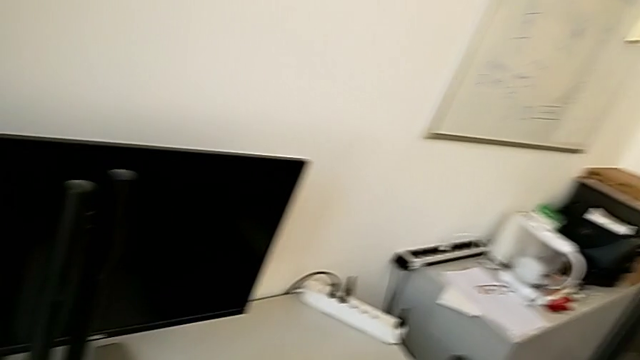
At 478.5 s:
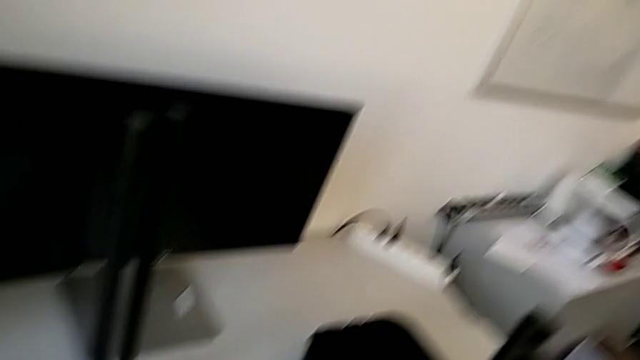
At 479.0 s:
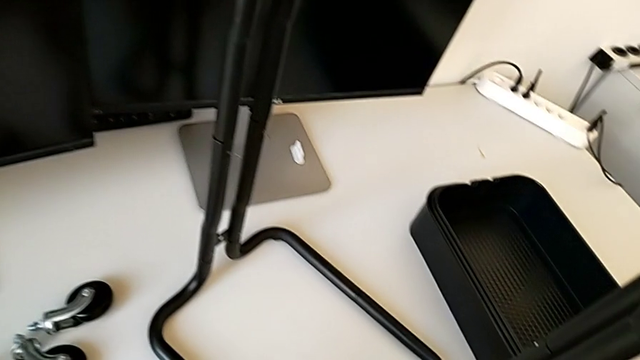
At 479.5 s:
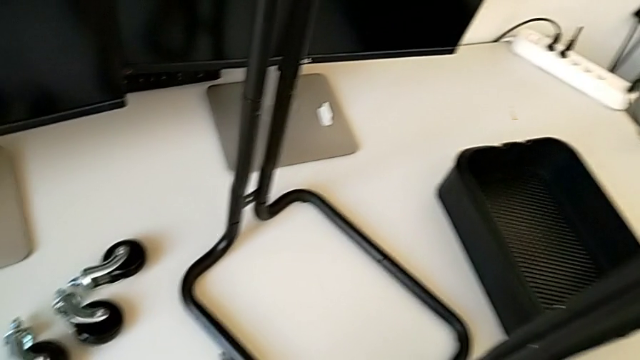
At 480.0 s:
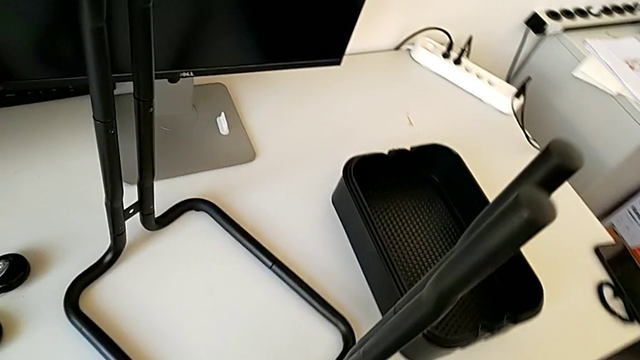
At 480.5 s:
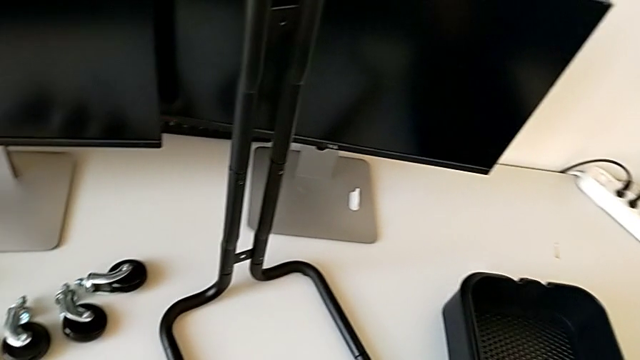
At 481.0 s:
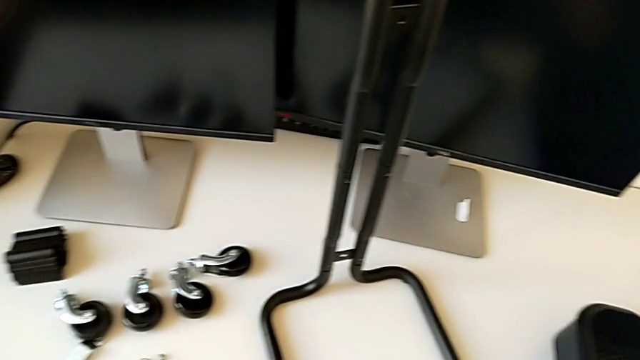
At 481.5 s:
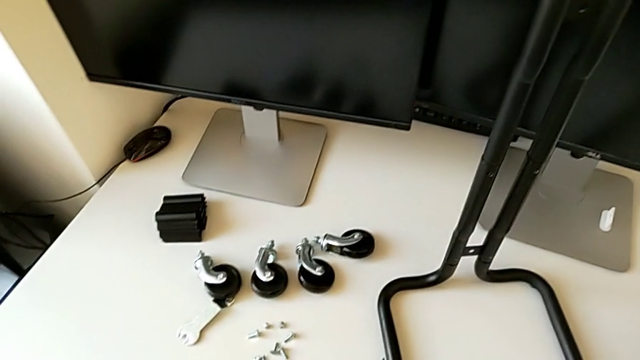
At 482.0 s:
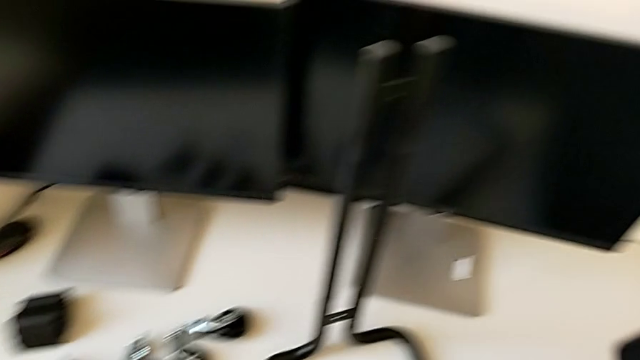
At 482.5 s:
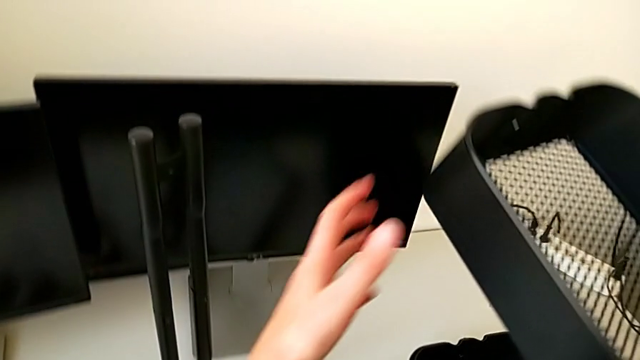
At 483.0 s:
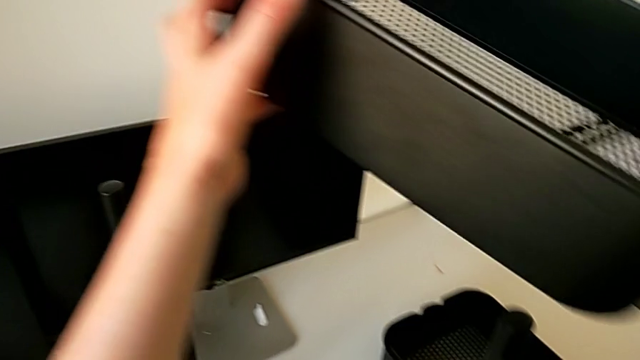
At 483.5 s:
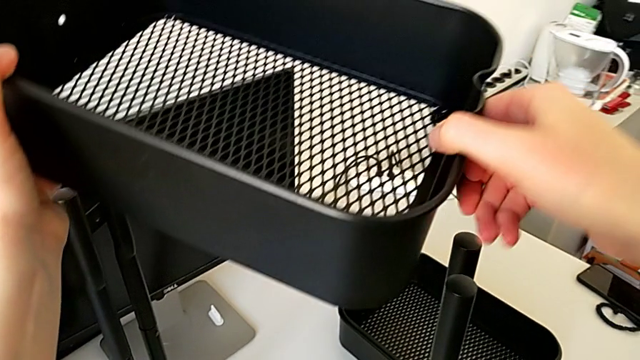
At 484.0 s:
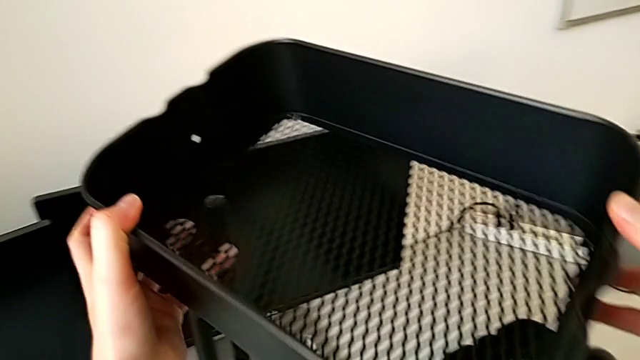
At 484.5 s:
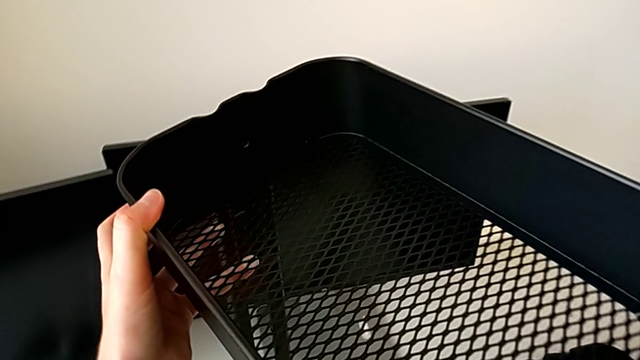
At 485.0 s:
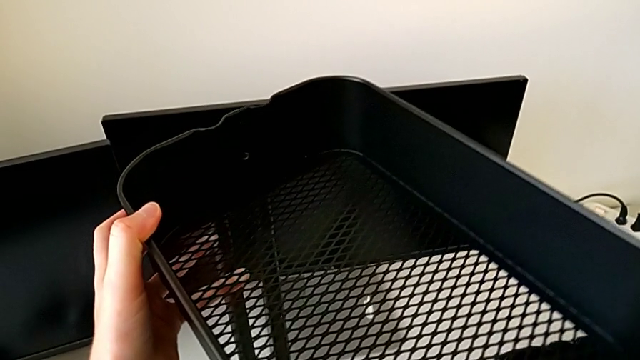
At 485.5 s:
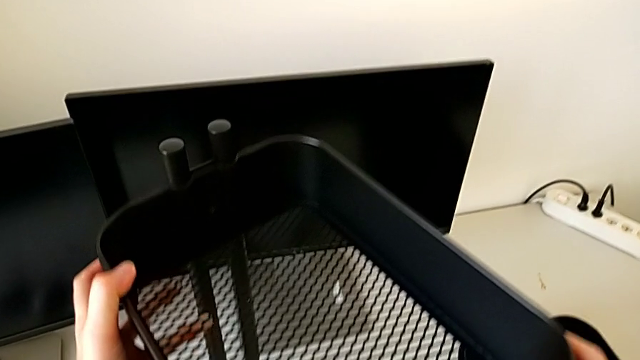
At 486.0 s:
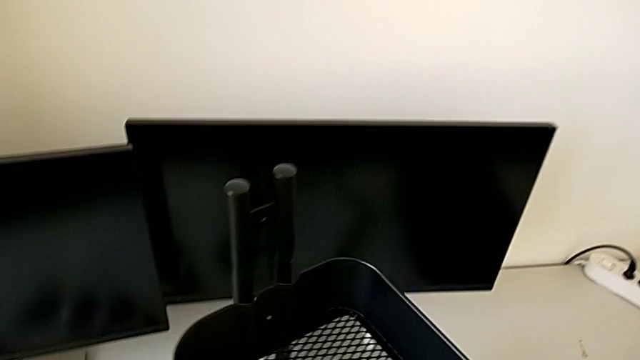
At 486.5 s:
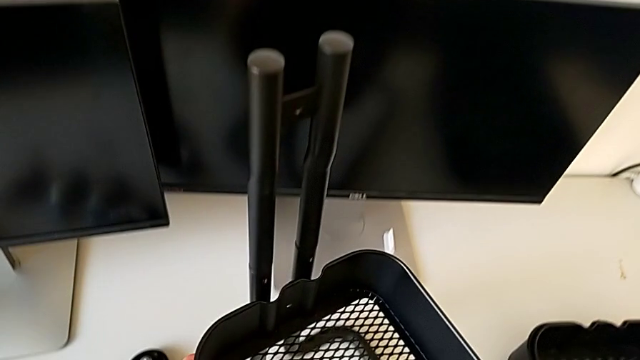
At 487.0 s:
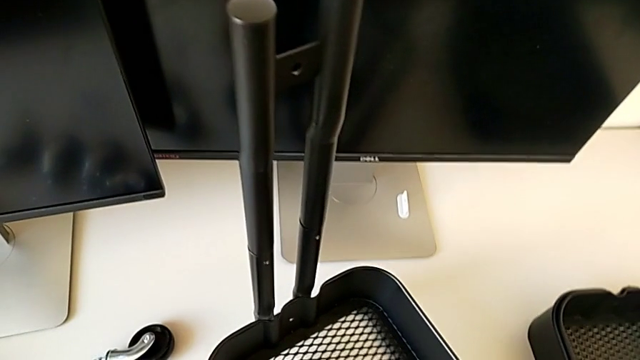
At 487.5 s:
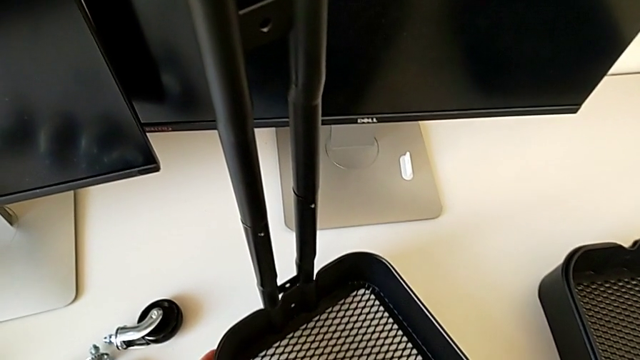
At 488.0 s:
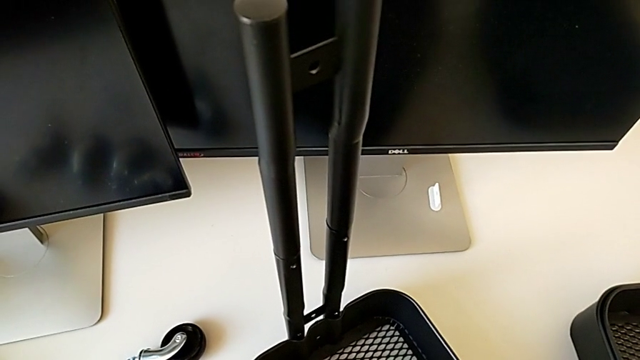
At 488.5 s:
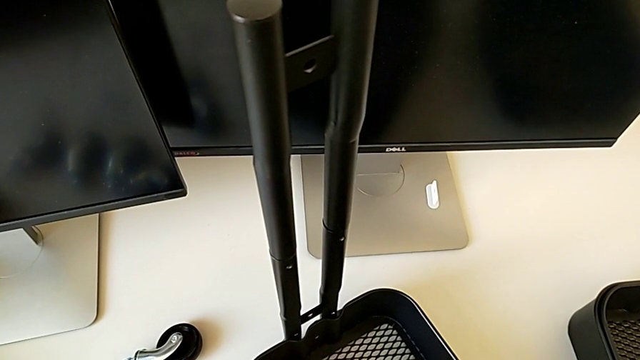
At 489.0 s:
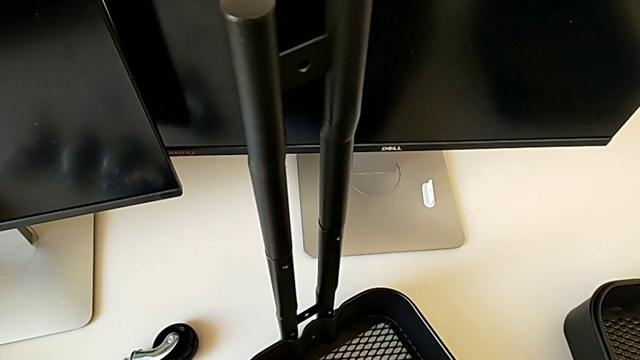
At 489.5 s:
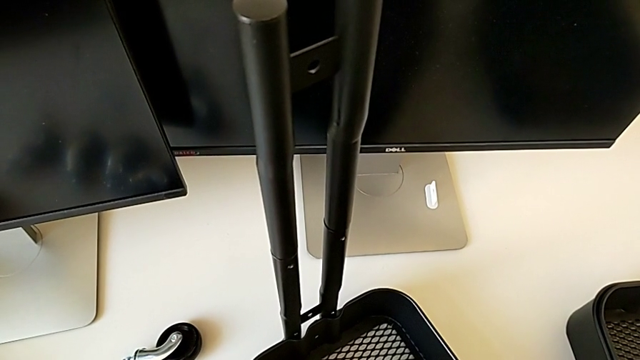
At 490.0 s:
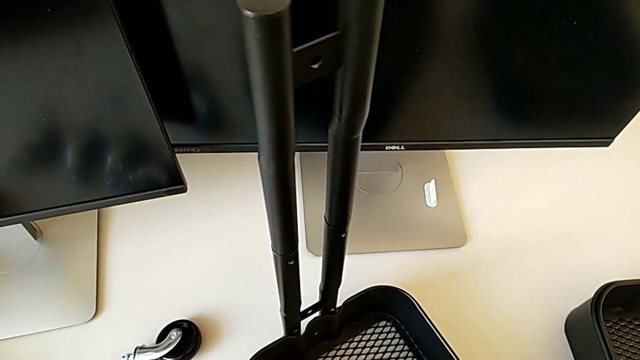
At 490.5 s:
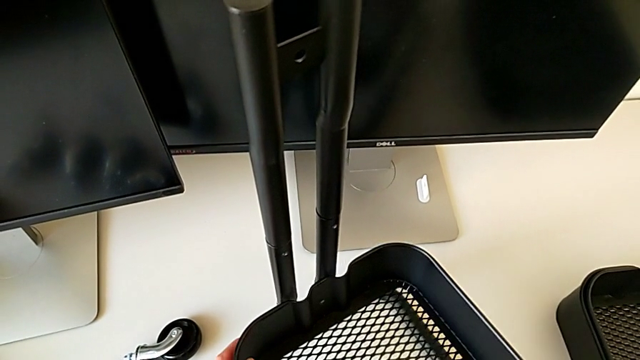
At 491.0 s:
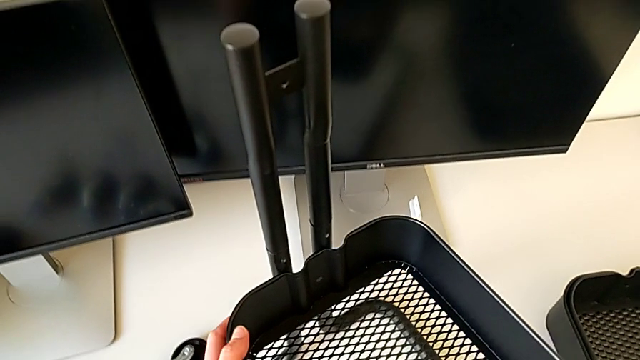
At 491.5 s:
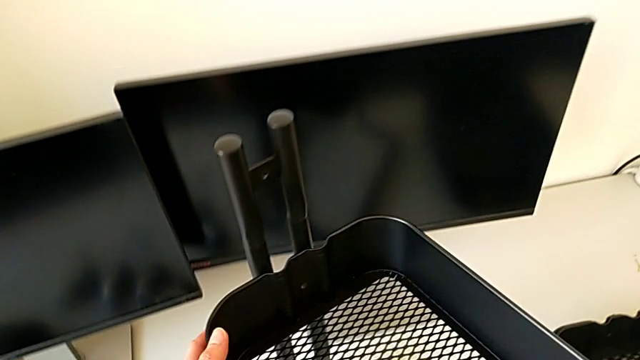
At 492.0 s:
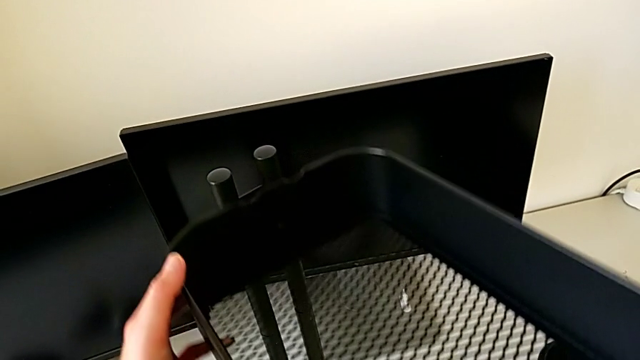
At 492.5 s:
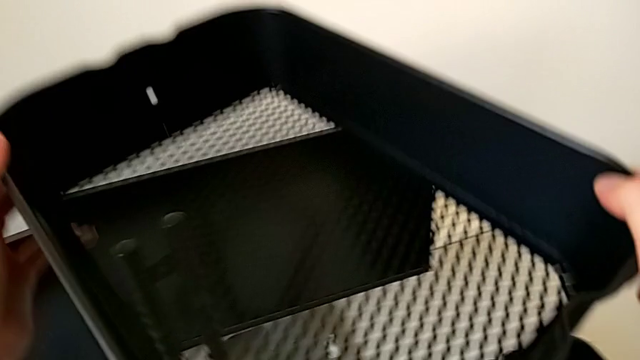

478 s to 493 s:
The camera wearer is placing the tray at the bottom. They wrongly approach, grab and assemble the grid tray, hold it and disassemble it.

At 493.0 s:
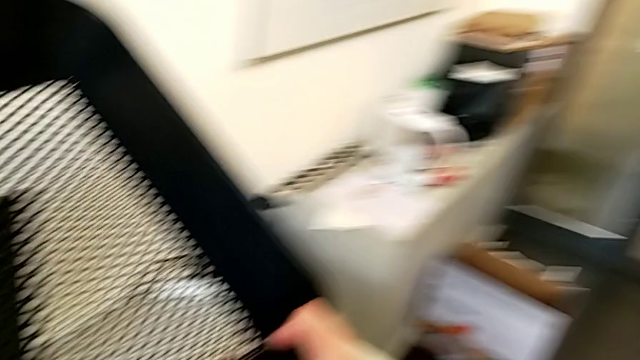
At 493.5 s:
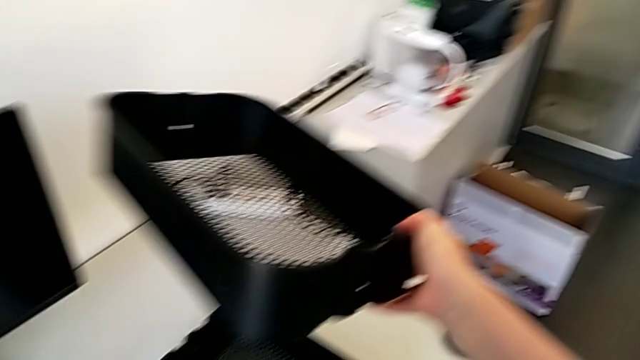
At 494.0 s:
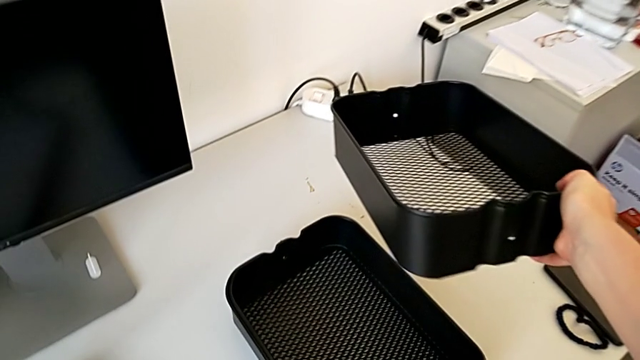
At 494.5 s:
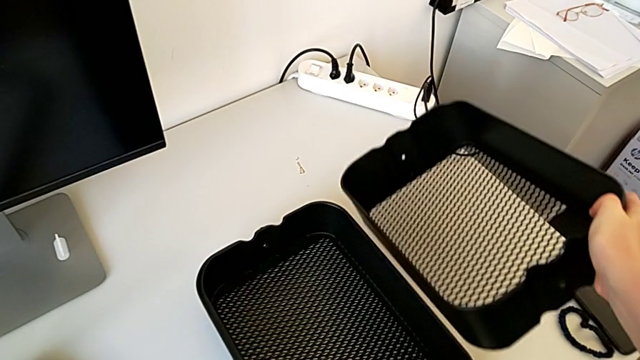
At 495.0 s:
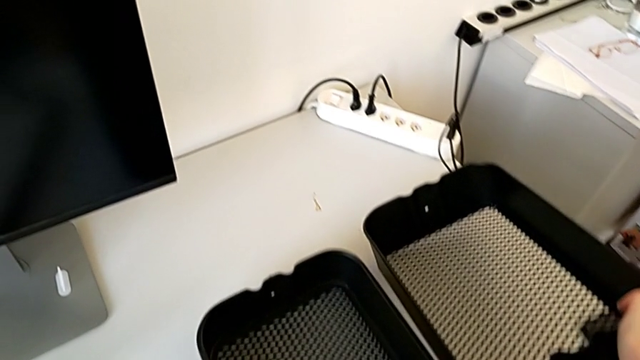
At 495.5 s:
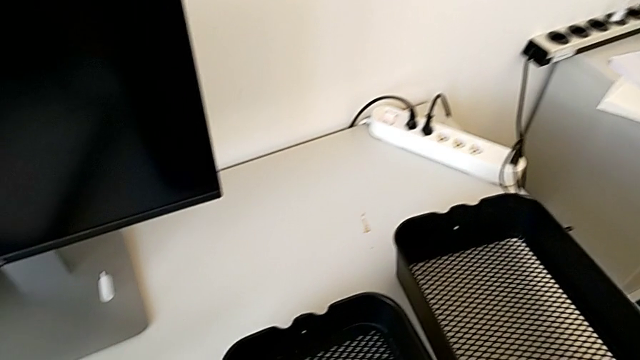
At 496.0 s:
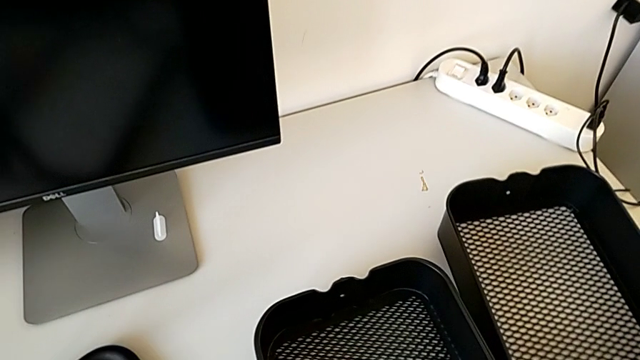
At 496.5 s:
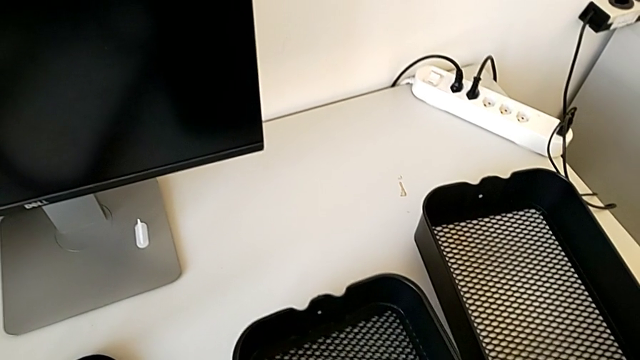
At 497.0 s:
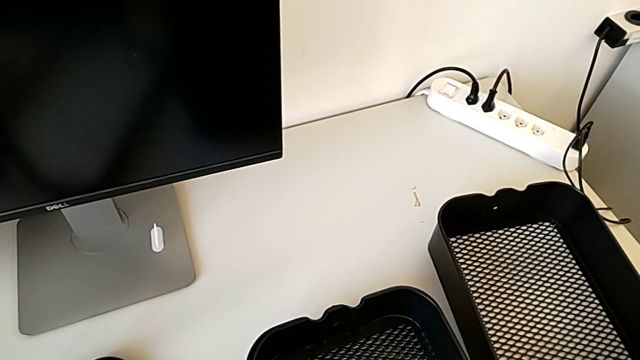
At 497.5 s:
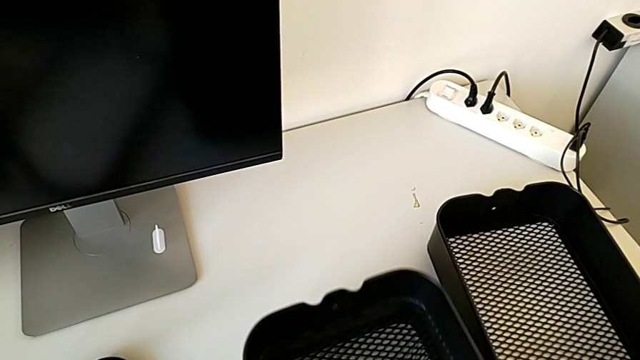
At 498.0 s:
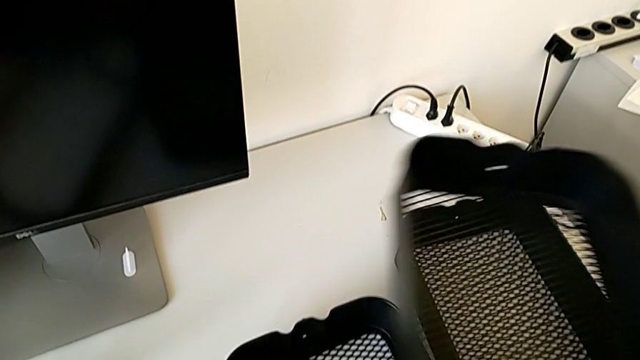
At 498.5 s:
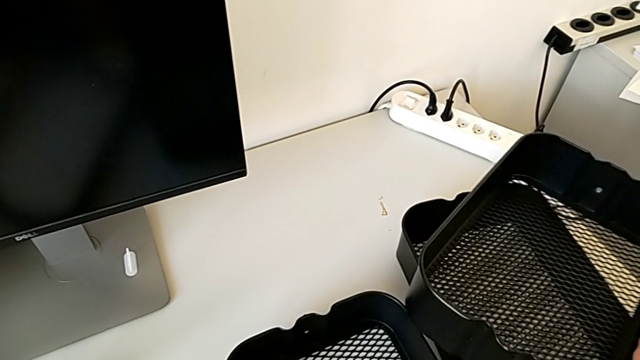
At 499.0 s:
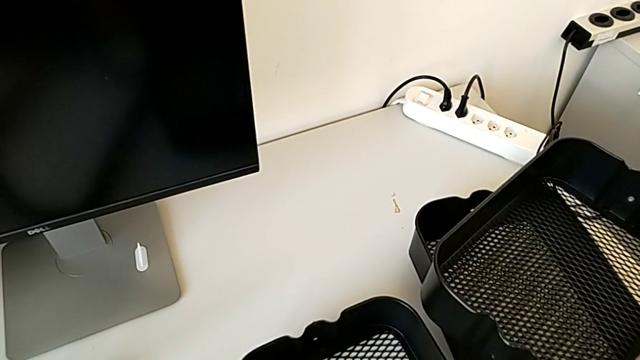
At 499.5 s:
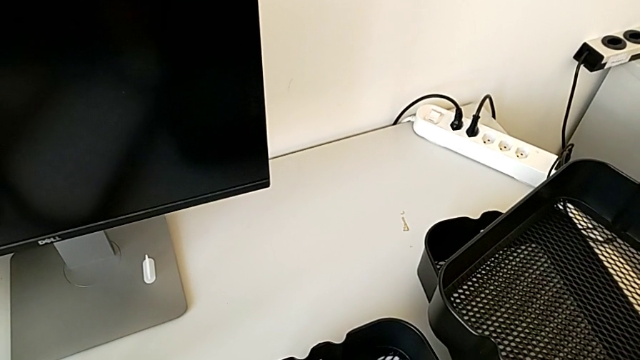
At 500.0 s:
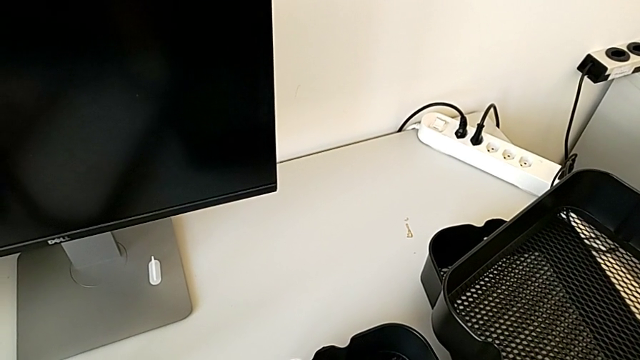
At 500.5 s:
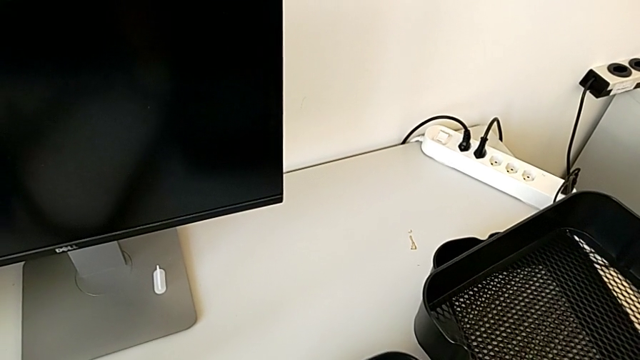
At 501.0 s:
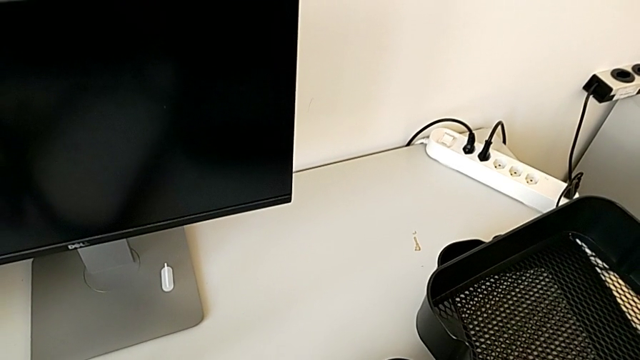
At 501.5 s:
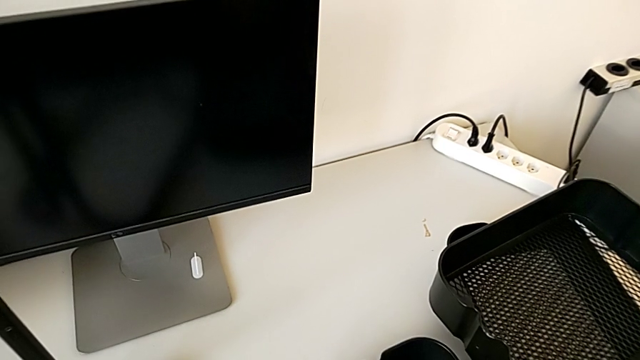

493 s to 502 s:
The camera wearer is placing the tray at the bottom. They place the grid tray twice, grab it, place it and grab it.
